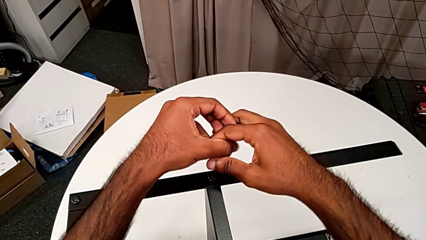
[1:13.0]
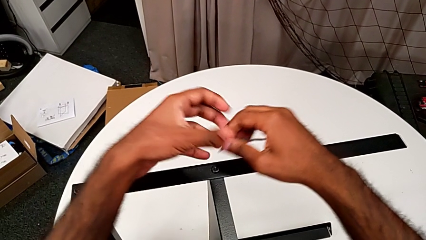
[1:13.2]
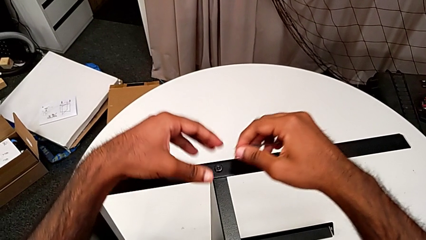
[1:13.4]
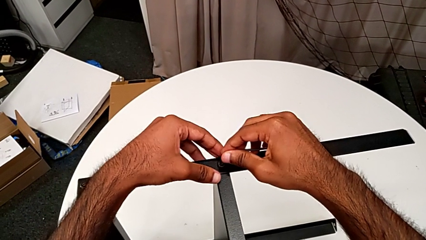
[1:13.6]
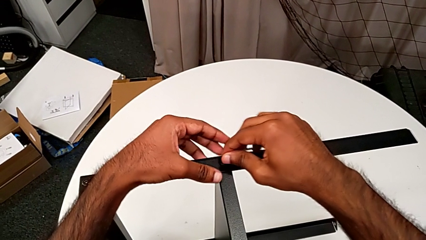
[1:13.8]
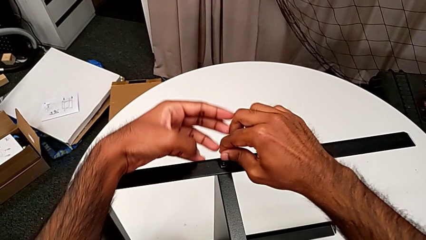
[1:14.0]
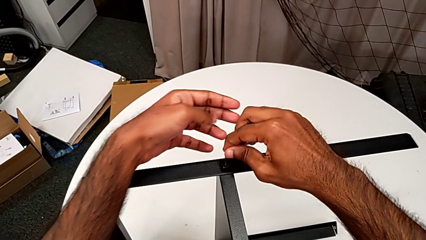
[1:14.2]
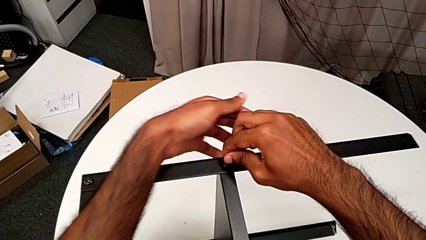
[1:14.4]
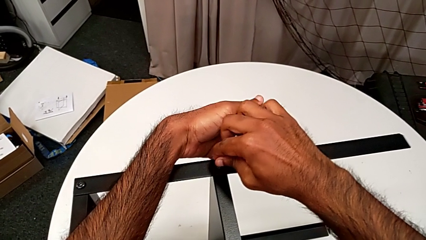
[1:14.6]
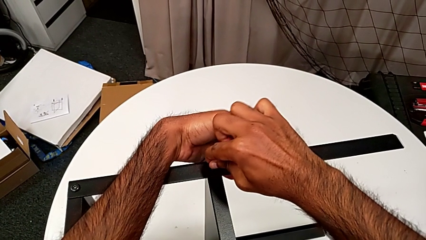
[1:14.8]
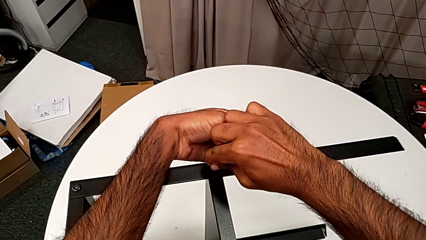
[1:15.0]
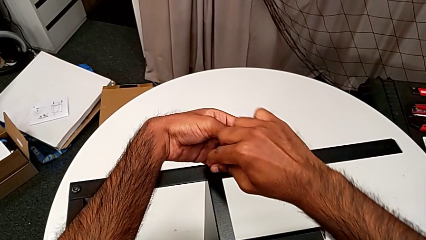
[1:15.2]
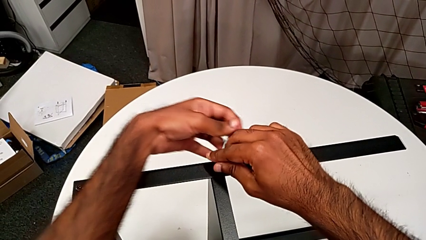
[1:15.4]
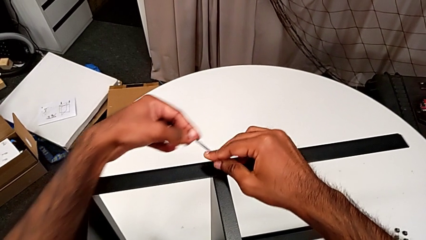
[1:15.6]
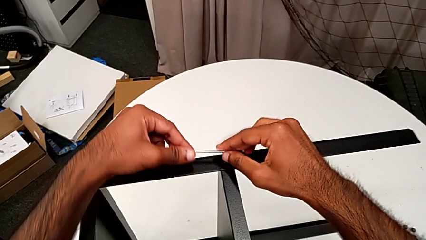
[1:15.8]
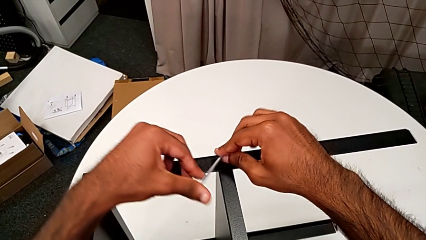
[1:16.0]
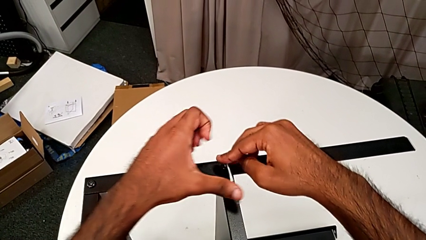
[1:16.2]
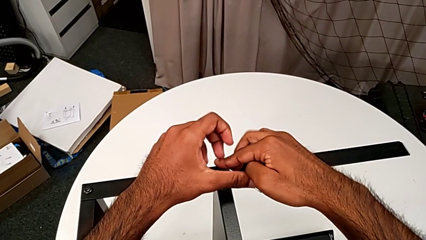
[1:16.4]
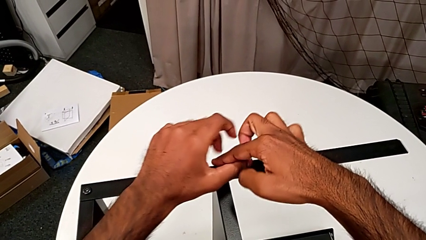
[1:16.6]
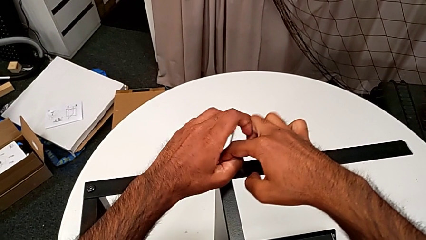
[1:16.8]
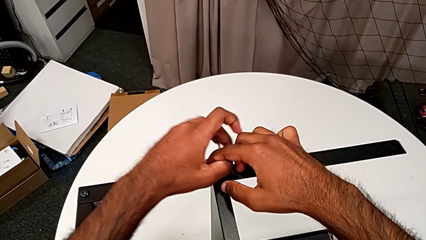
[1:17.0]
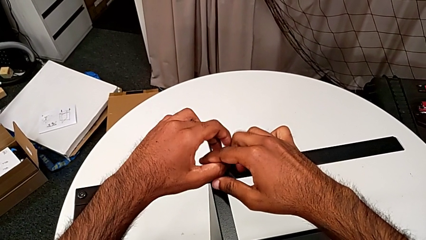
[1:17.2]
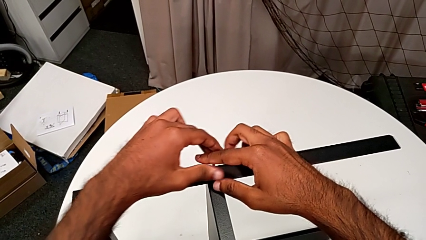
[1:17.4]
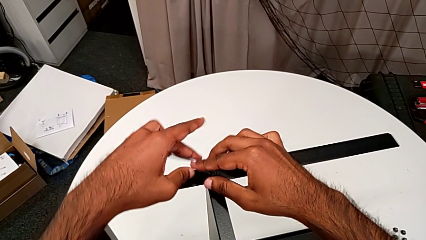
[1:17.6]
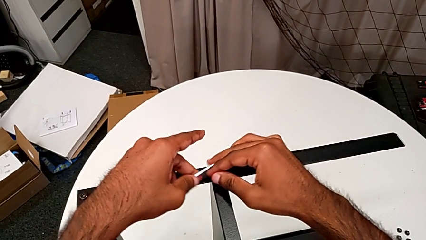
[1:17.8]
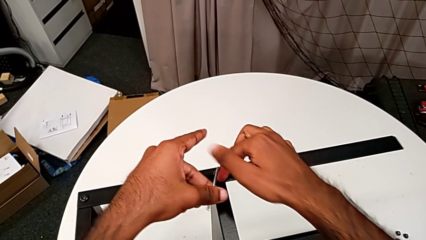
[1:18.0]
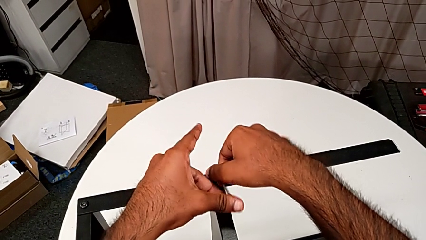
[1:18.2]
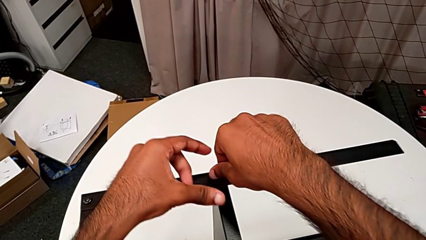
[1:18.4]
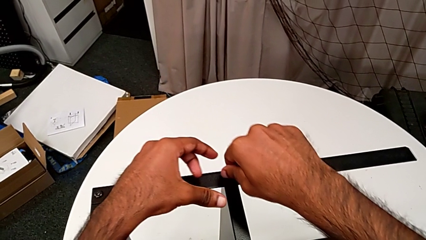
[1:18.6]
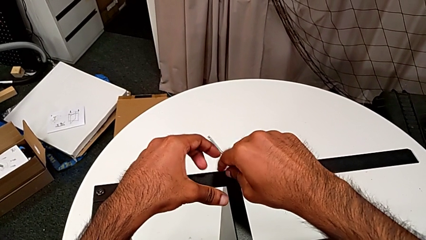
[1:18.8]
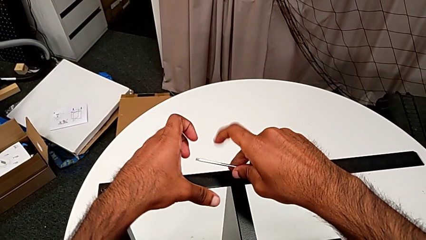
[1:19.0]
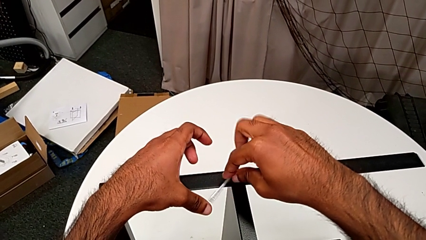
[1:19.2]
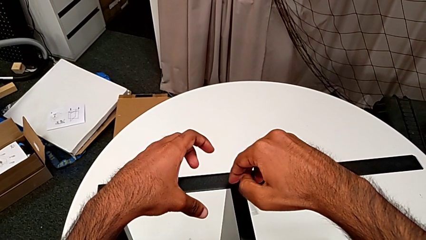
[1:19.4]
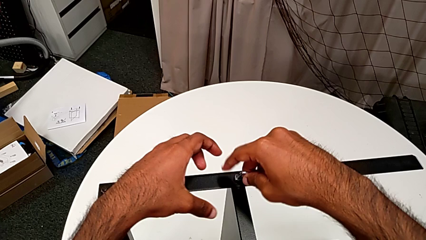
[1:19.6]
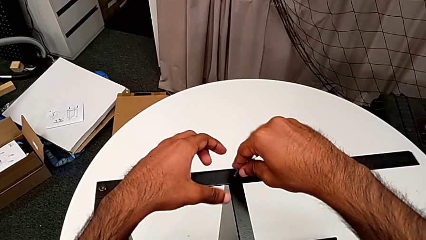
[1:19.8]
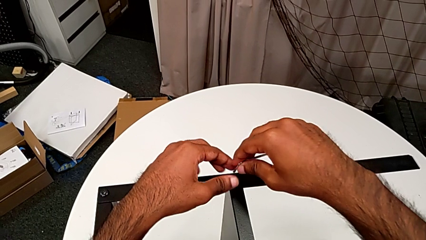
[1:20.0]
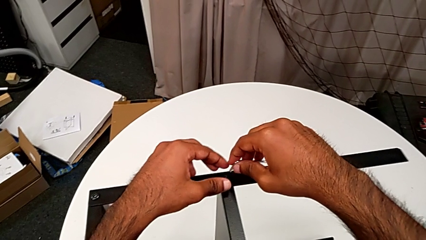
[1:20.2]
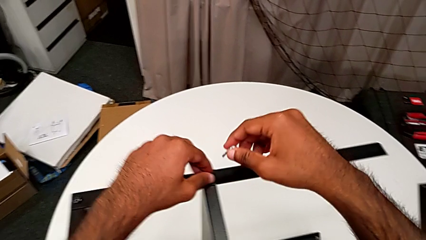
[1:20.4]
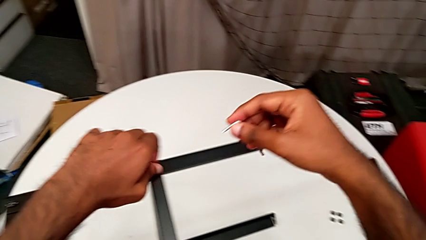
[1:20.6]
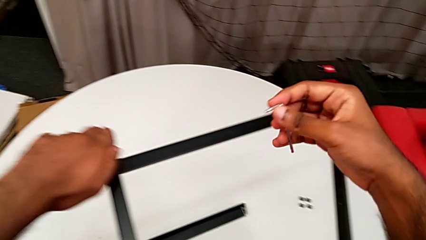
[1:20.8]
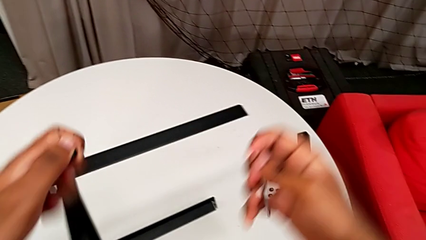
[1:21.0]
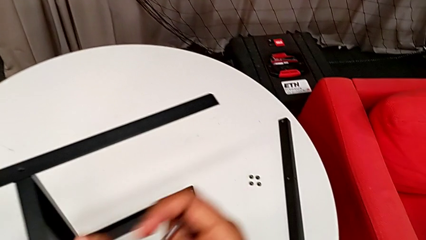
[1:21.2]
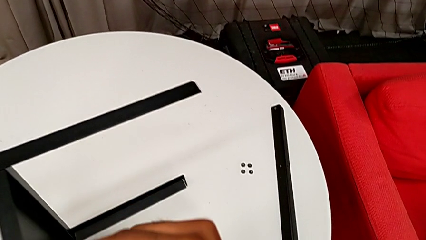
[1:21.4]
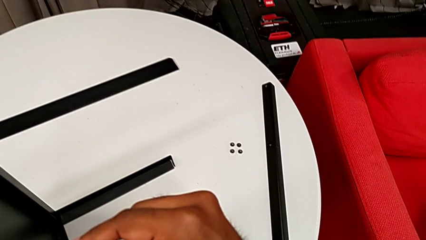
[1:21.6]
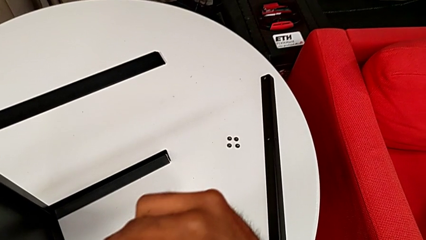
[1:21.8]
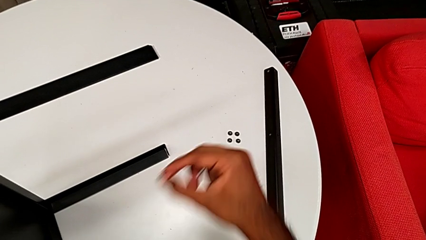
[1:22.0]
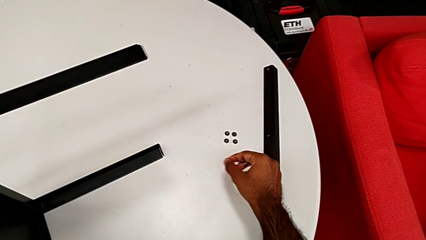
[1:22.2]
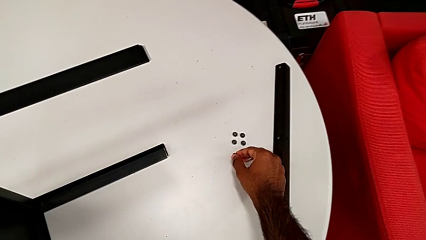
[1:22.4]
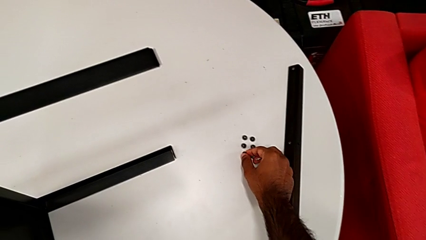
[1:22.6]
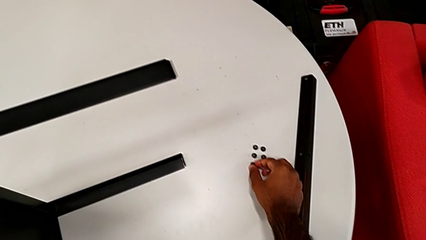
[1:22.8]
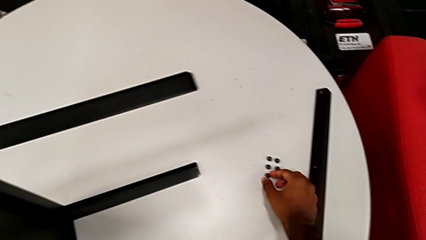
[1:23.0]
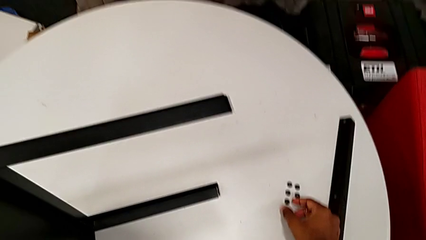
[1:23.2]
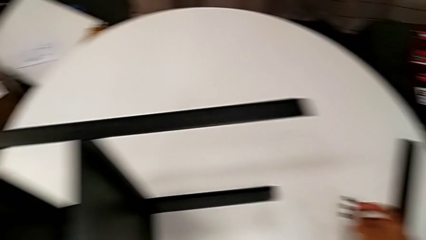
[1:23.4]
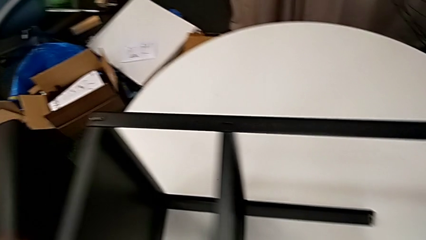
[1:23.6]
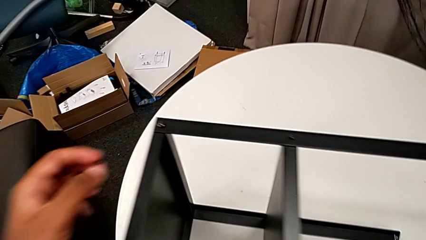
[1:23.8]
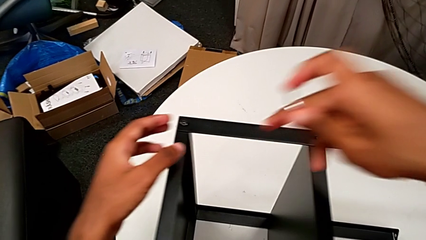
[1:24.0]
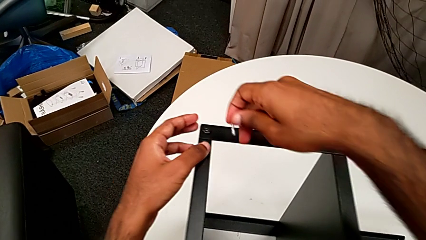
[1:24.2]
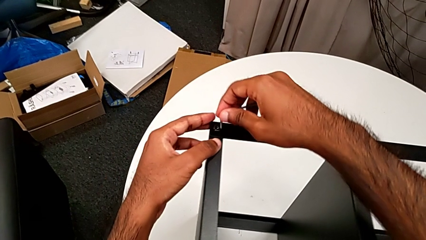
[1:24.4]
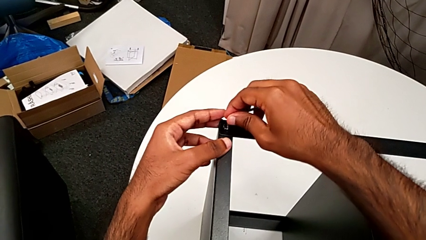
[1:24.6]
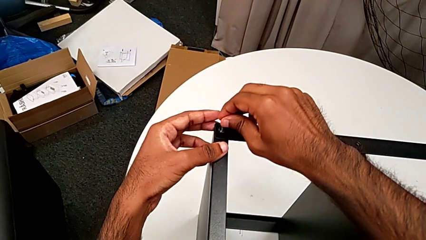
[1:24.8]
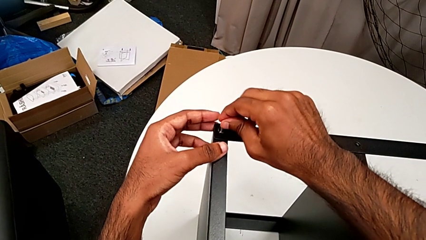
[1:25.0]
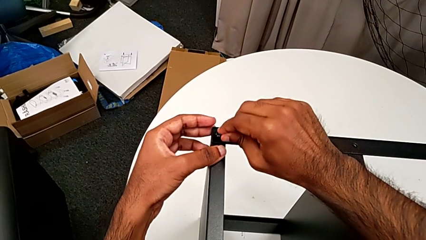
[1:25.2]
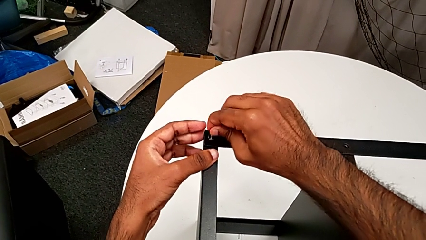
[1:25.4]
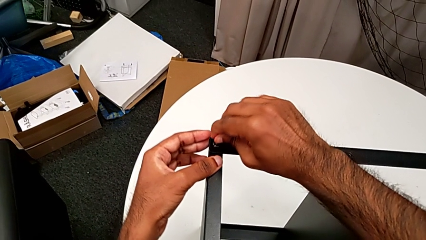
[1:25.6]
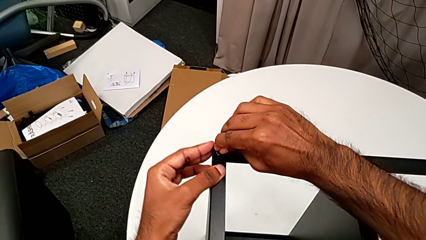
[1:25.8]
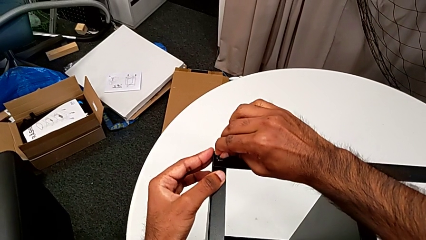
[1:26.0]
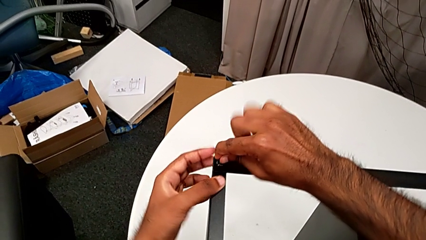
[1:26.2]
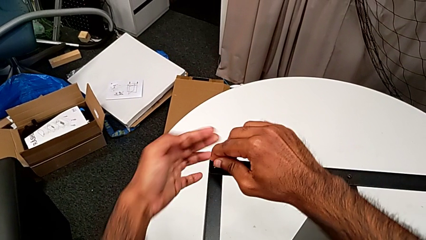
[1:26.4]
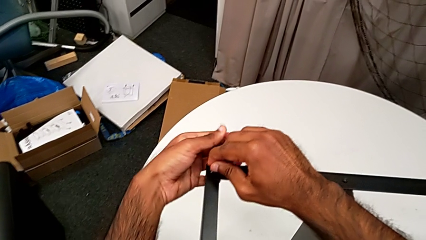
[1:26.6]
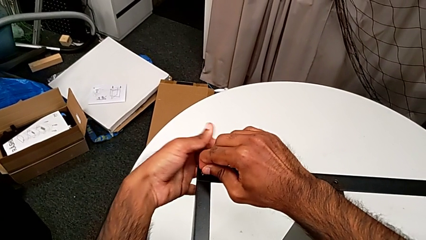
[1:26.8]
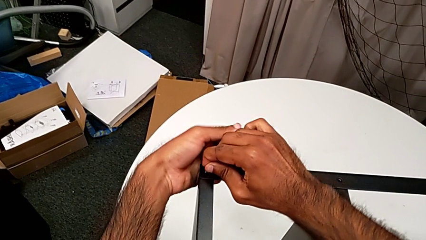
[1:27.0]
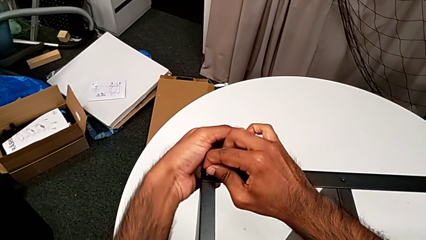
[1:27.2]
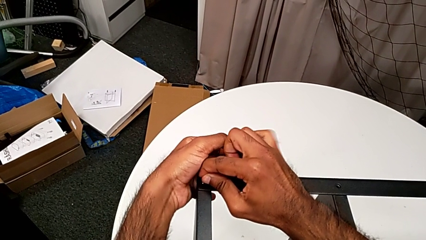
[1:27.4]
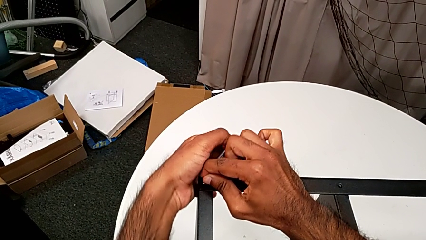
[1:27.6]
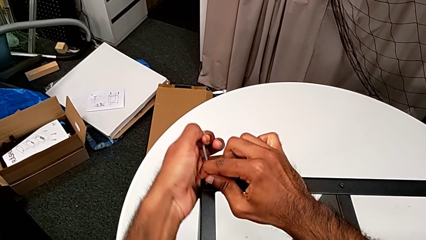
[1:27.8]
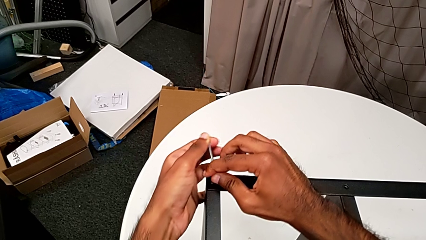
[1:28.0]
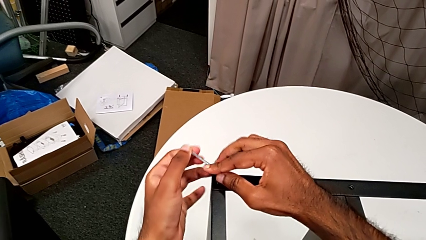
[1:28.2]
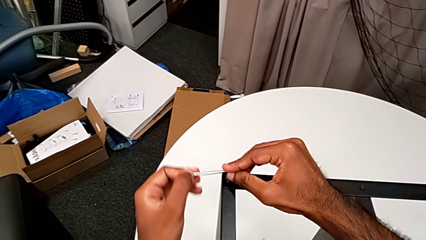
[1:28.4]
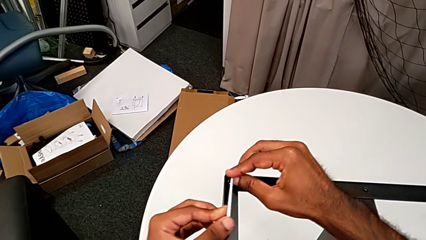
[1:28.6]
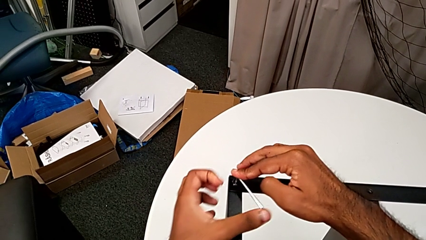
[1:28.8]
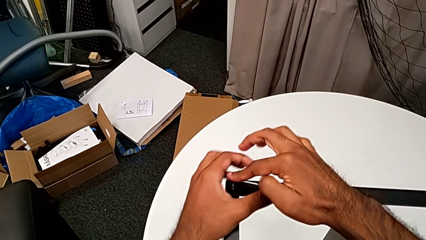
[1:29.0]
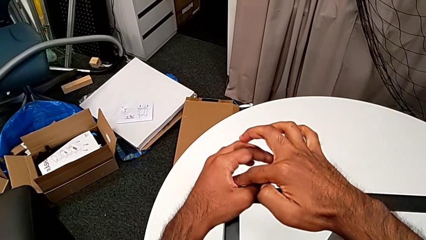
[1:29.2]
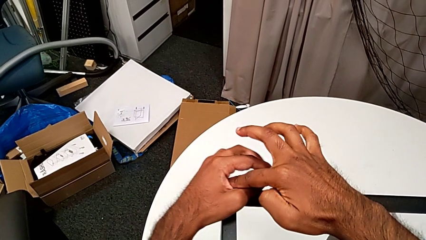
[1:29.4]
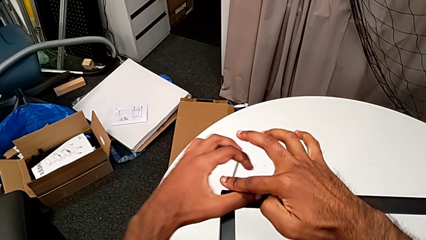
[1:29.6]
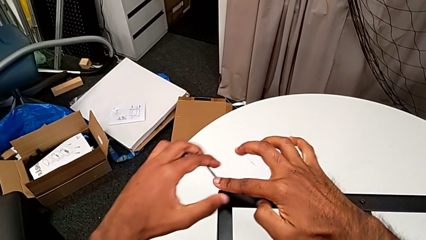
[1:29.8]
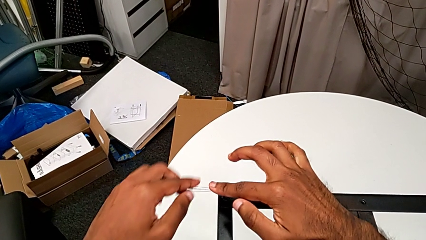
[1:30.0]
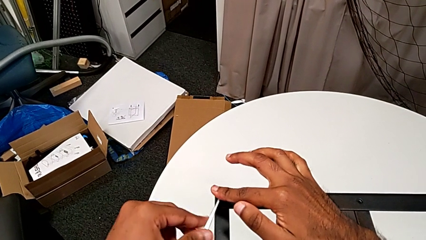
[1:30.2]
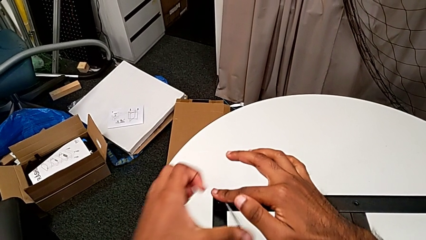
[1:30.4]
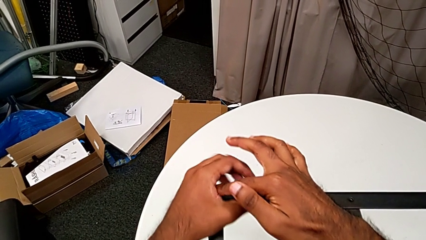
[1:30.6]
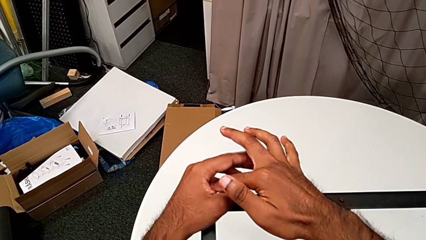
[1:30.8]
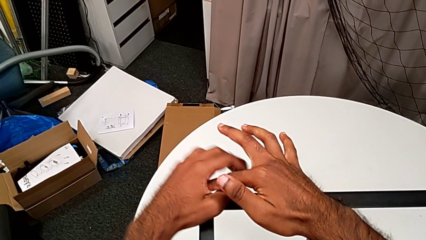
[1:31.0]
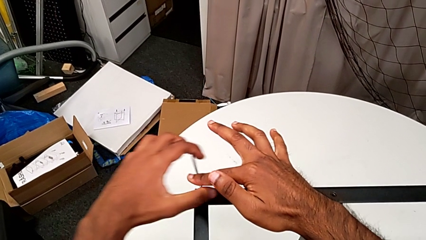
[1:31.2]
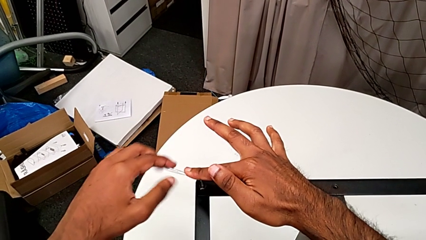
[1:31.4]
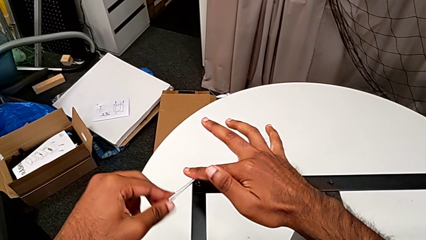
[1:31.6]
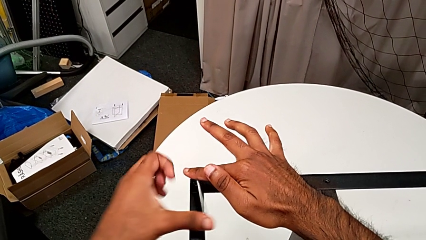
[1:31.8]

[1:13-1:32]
The camera wearer is unscrewing the screws on the leg with an Allen wrench. They insert the Allen wrench, unscrew the hex socket head, withdraw the Allen wrench, disassemble the hex socket head, place it, insert the Allen wrench and begin to unscrew the hex socket head.
